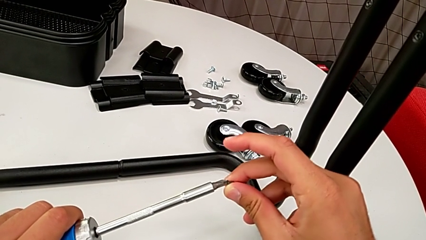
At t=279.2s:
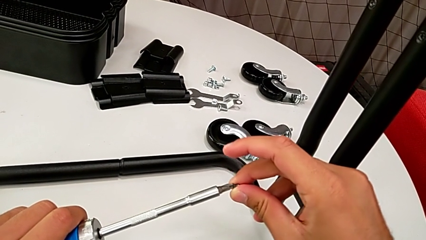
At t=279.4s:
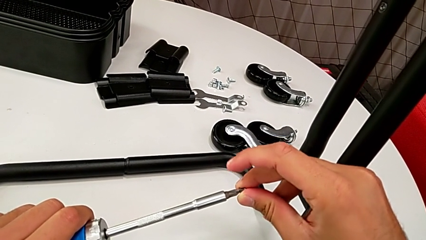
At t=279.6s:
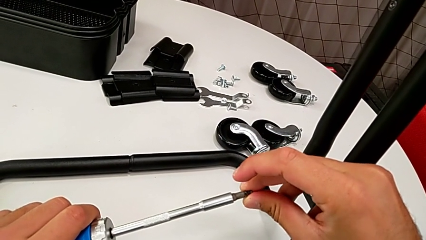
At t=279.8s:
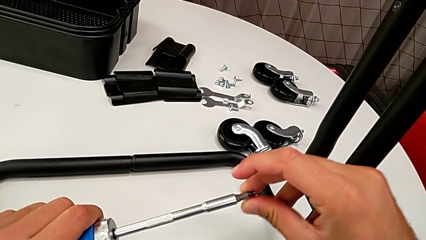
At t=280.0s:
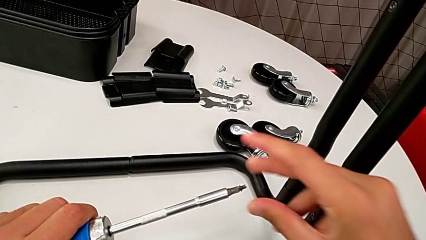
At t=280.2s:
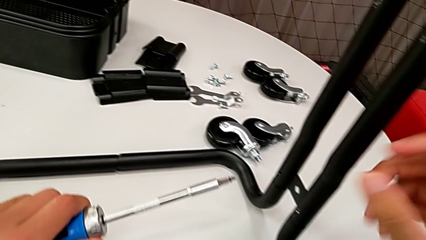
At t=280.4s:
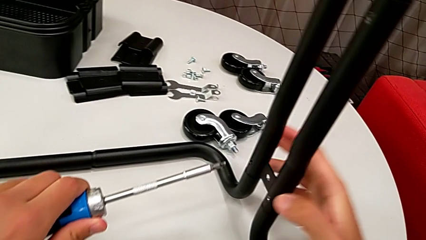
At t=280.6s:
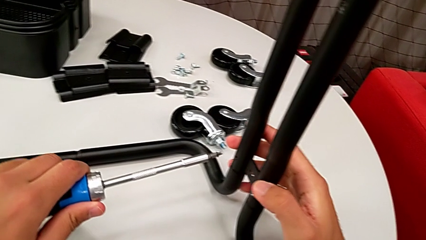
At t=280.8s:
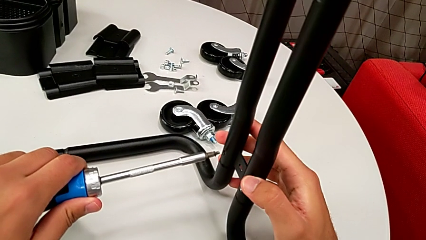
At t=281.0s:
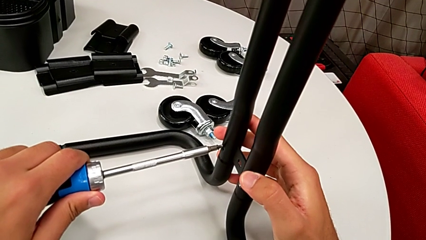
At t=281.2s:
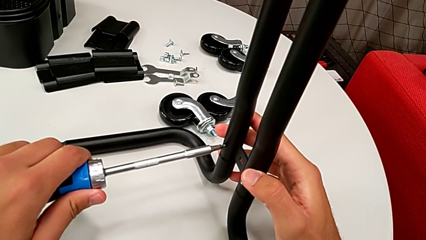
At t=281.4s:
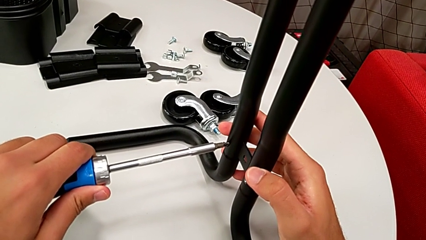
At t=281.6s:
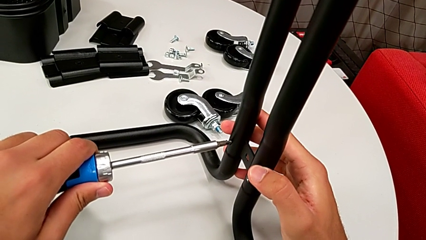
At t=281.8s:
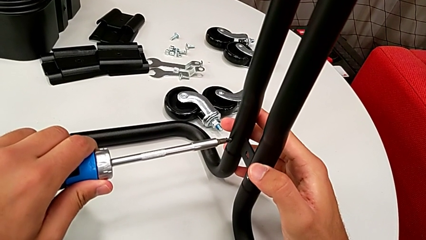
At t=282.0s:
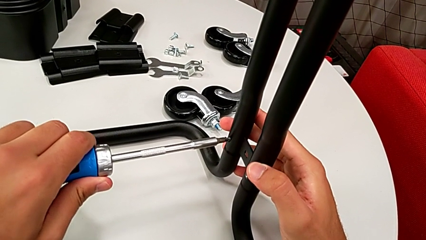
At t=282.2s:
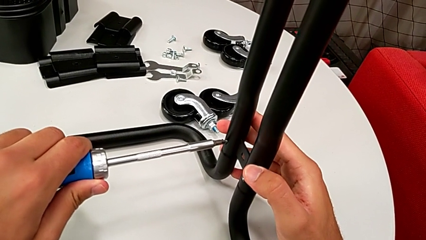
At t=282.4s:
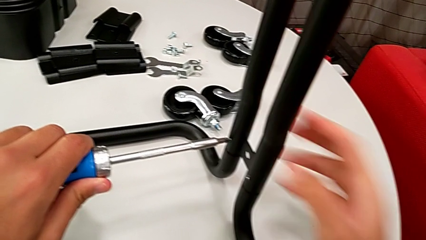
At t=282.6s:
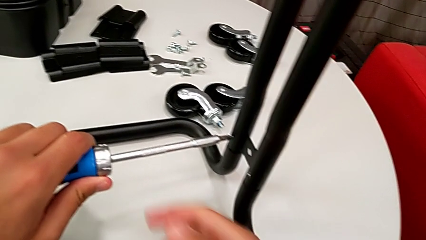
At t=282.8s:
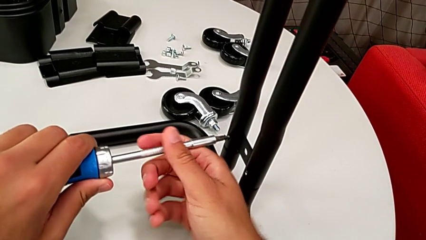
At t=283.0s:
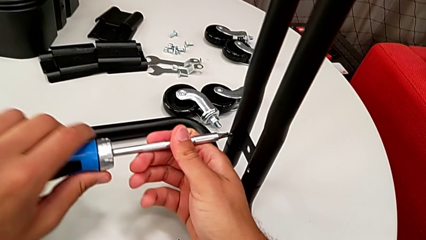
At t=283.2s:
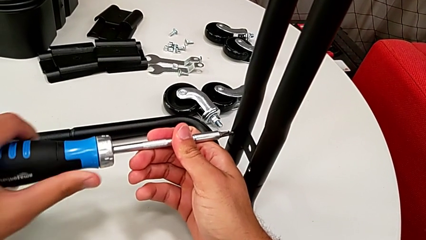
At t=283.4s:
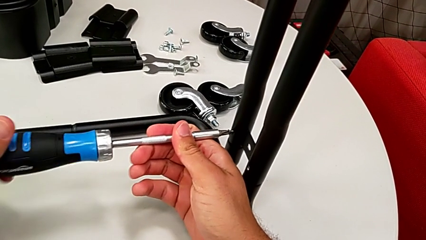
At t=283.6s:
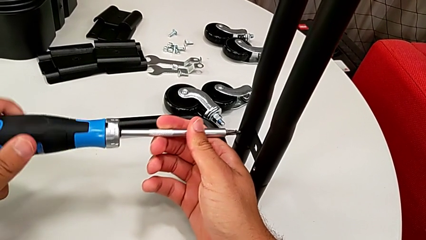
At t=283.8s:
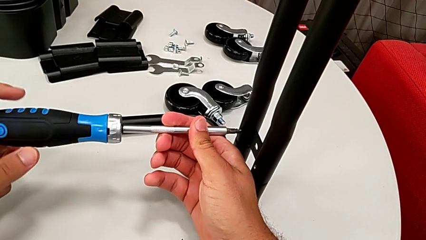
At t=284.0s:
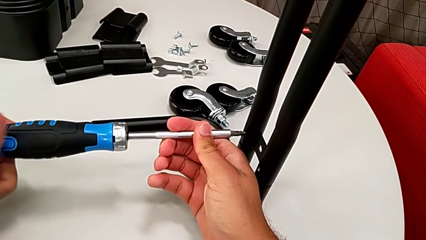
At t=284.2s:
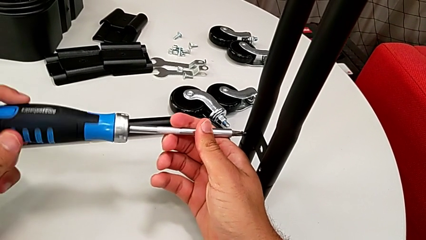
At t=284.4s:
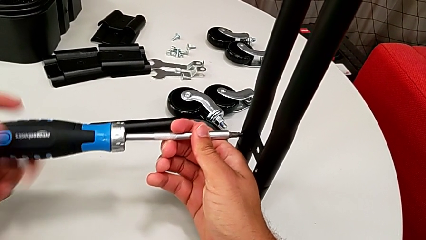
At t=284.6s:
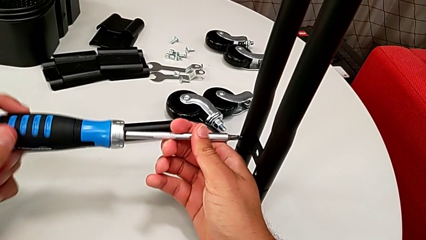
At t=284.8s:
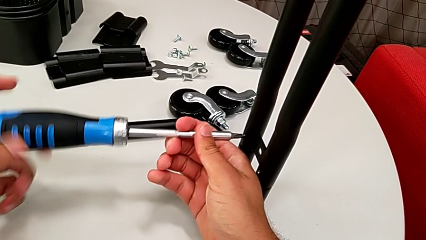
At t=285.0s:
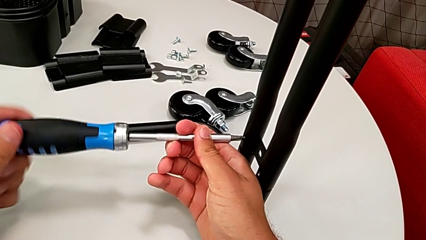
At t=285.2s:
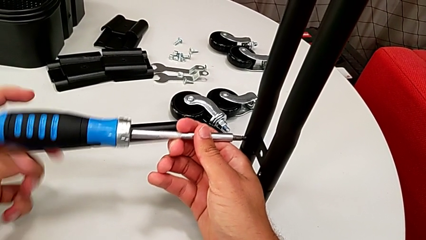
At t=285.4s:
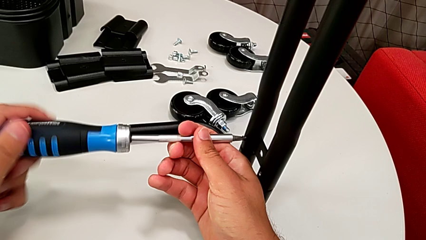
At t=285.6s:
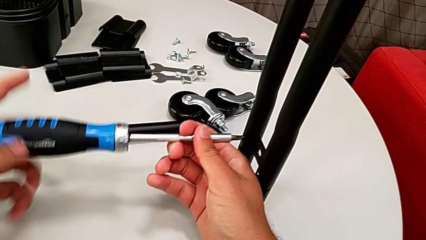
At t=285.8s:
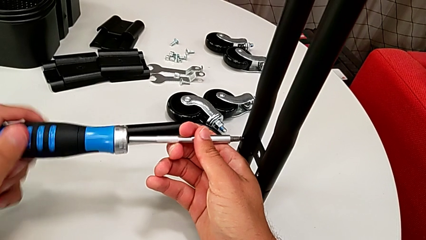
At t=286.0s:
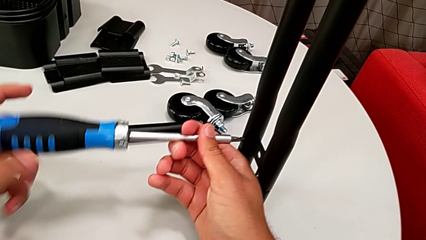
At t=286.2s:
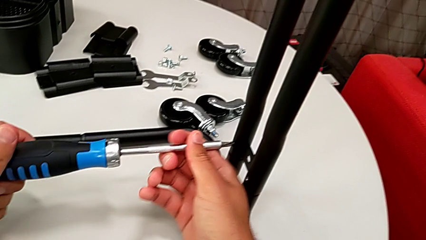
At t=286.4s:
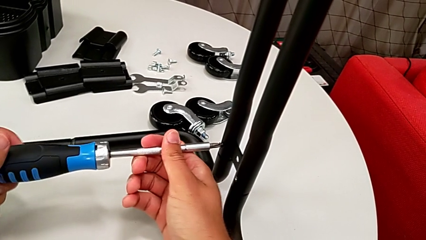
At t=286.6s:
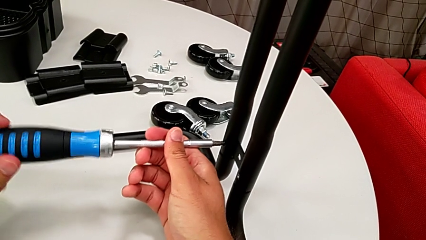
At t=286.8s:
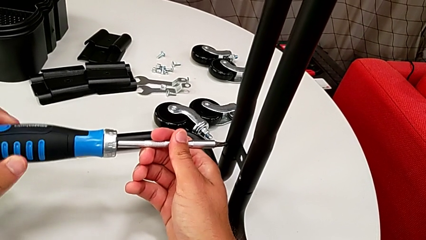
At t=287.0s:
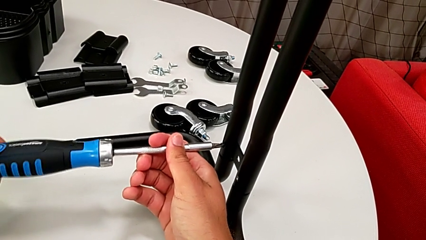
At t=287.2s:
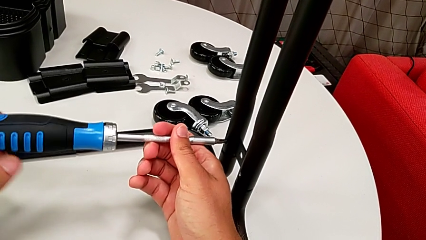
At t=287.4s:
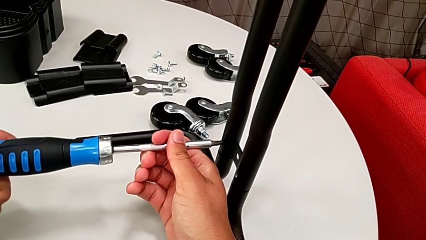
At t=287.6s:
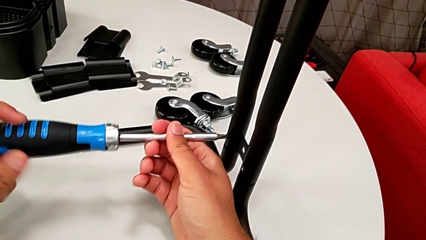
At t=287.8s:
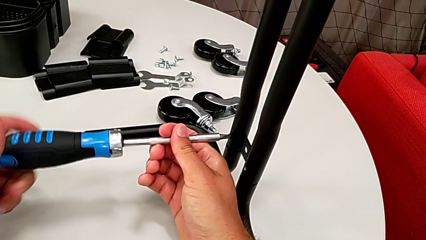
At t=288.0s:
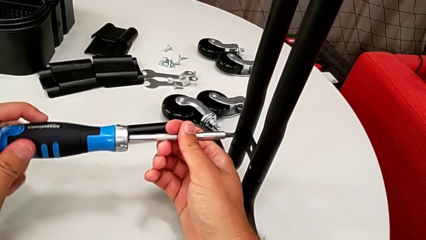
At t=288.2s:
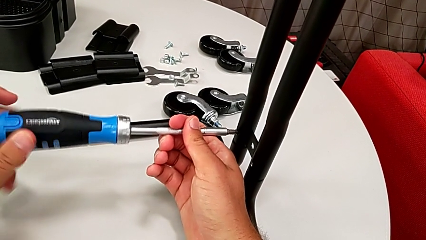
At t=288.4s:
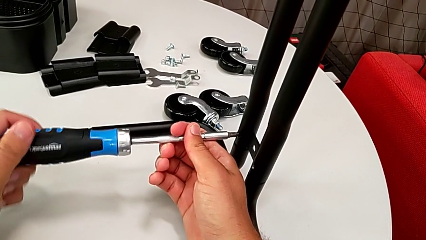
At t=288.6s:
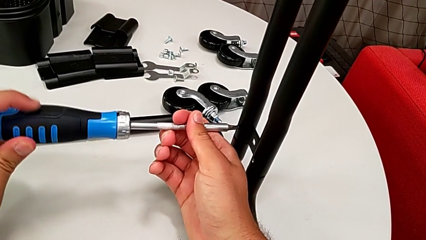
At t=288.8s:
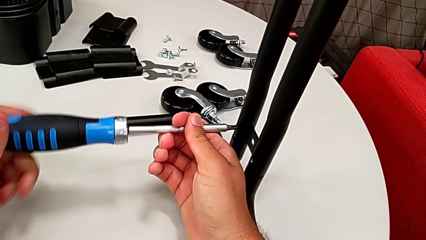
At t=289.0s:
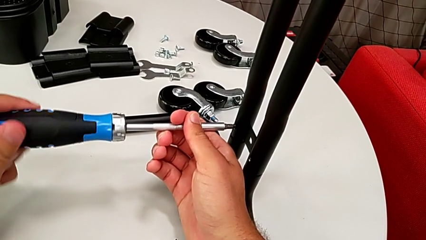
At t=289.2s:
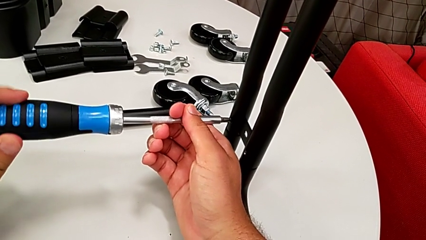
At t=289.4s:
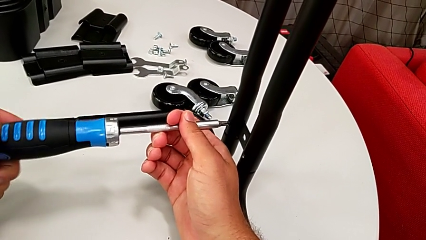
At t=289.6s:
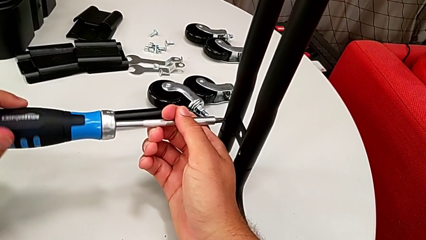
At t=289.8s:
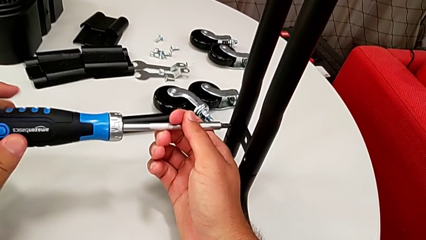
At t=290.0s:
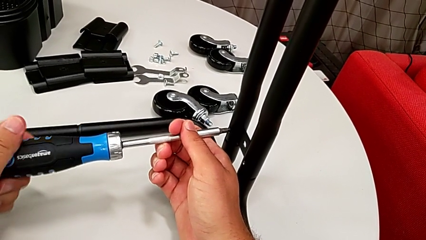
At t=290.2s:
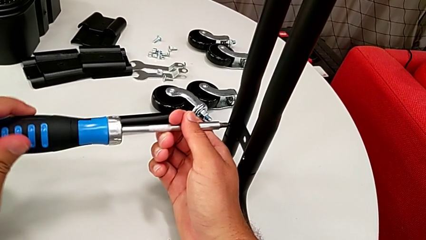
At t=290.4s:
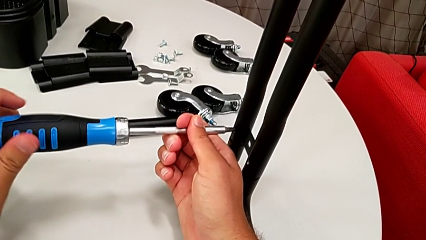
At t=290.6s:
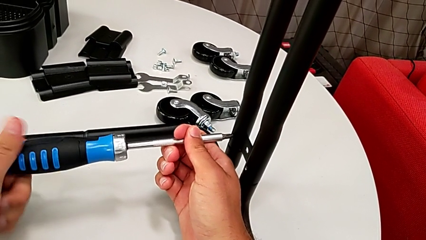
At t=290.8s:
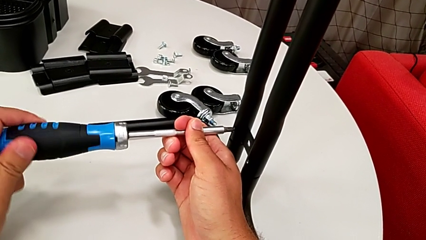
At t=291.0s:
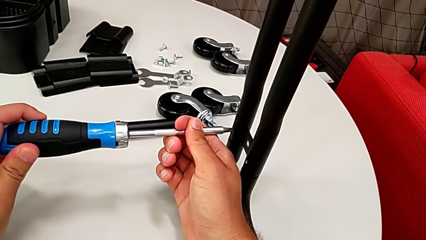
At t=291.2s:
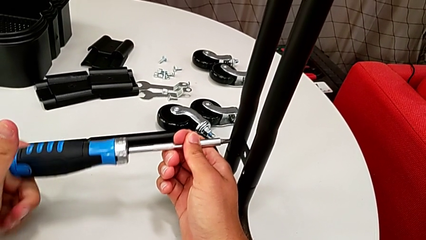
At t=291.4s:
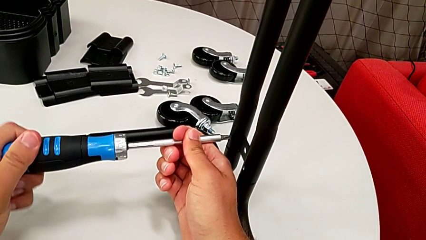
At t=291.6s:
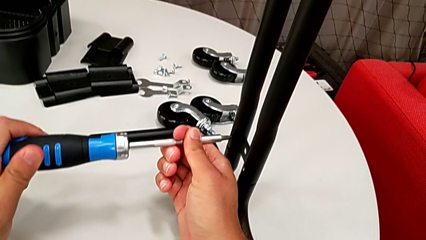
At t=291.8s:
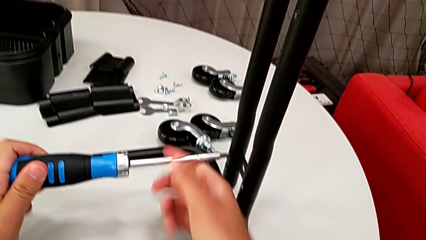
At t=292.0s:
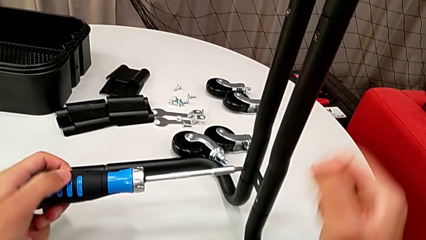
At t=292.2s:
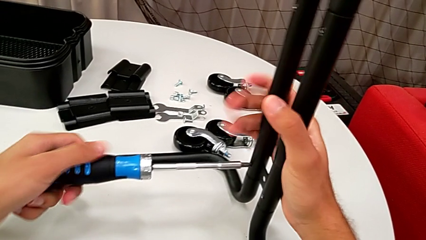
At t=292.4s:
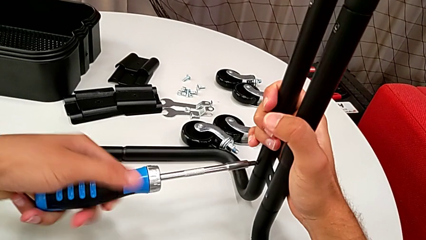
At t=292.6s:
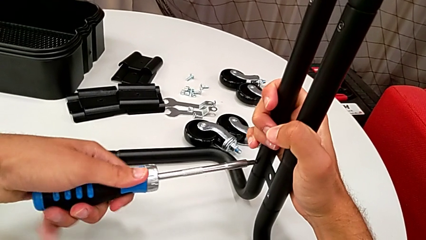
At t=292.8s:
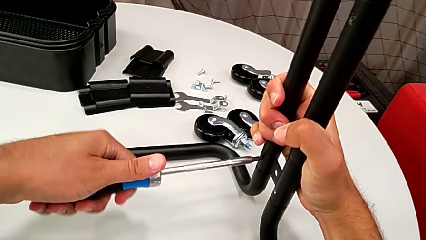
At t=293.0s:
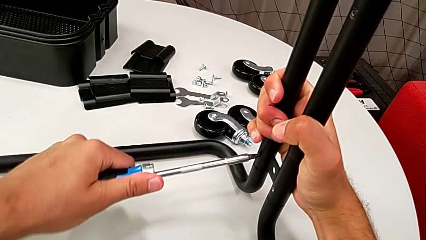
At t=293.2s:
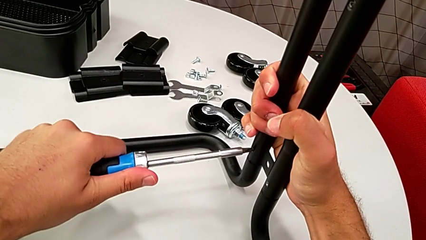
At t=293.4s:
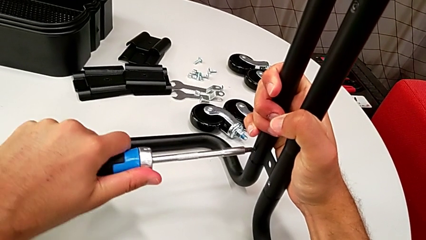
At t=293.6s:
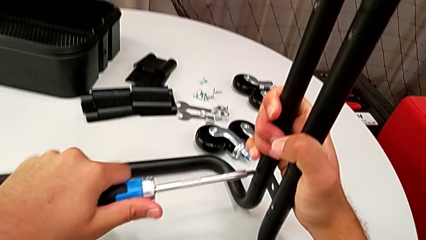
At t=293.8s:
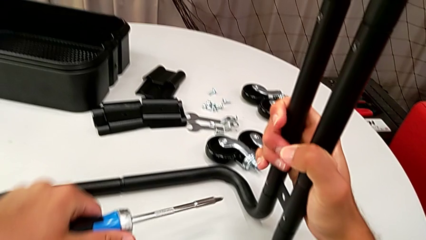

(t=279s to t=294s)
The camera wearer is assembling the frame. They insert the screwdriver, insert the screw and screw it.

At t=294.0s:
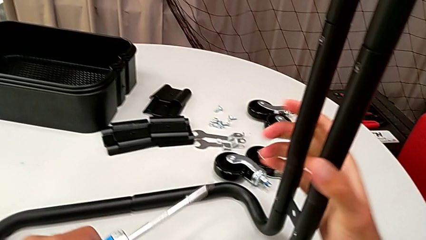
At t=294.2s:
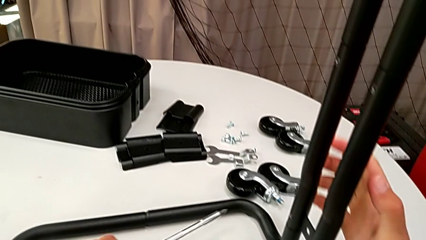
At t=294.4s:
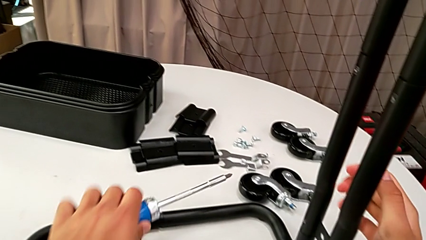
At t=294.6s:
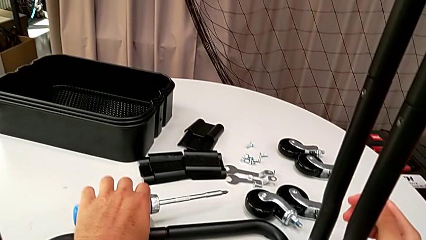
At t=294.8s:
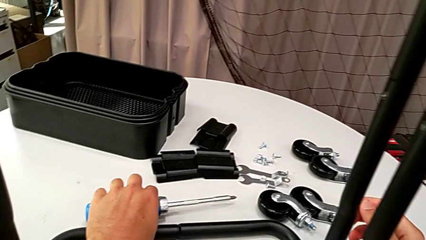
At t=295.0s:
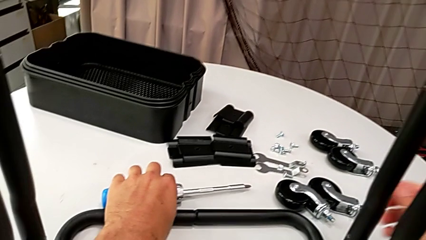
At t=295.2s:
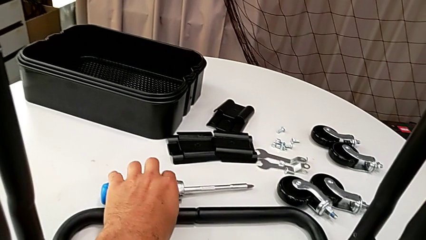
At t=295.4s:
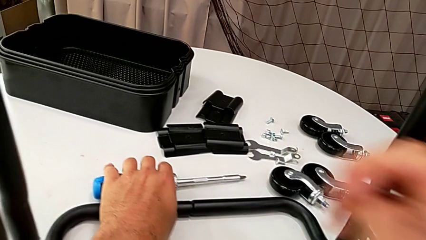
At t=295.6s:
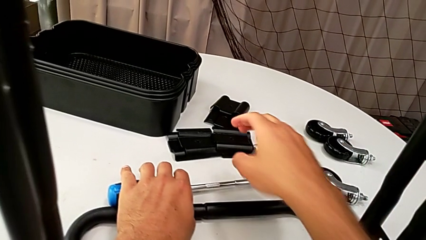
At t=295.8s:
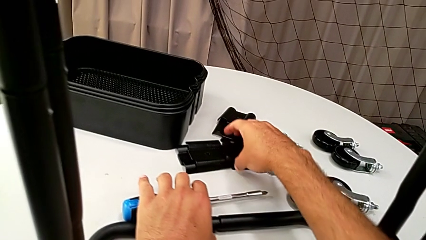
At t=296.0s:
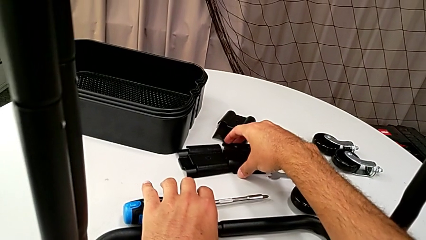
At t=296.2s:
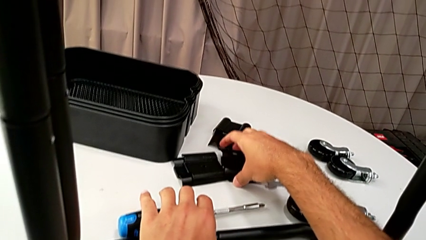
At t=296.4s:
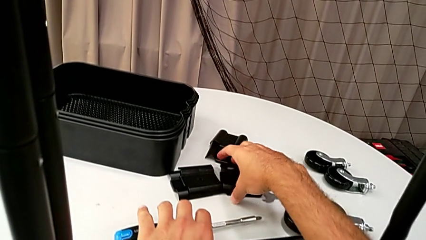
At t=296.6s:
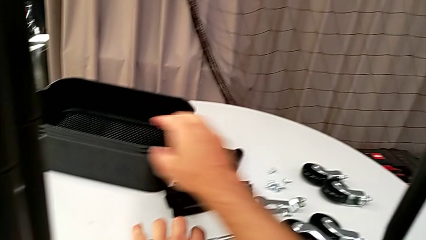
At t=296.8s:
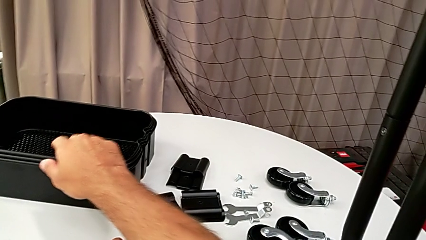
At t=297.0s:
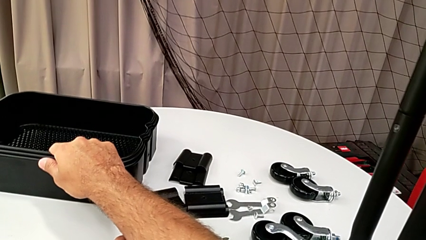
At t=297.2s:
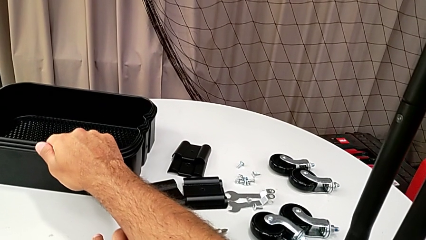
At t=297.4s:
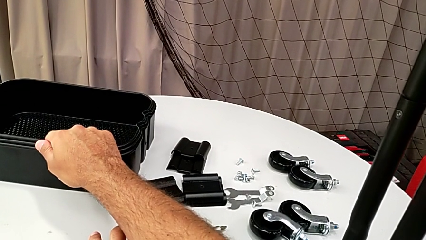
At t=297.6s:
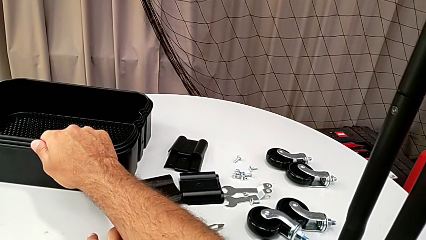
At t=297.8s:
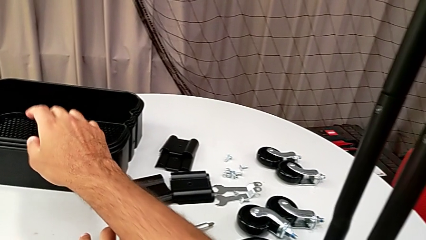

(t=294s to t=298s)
The camera wearer is assembling the bottom grid tray. They wrongly grab the grid tray.
